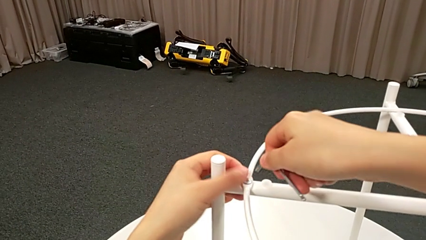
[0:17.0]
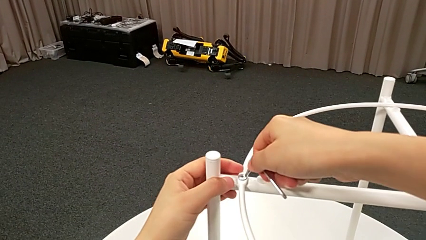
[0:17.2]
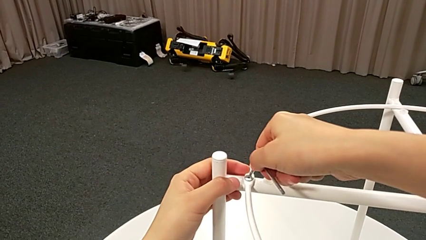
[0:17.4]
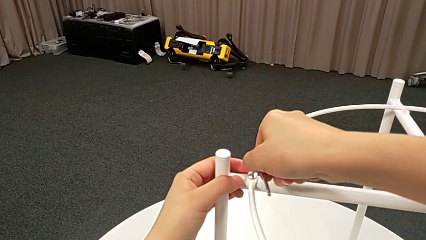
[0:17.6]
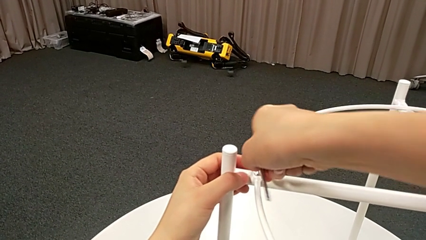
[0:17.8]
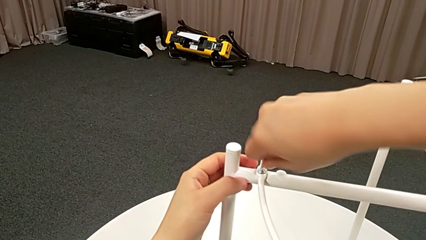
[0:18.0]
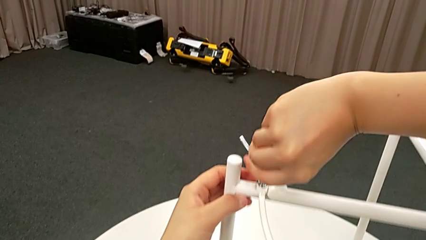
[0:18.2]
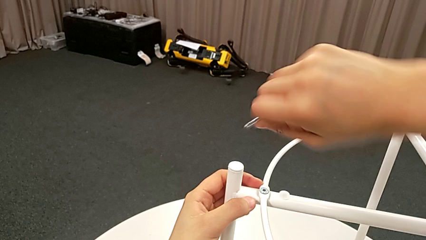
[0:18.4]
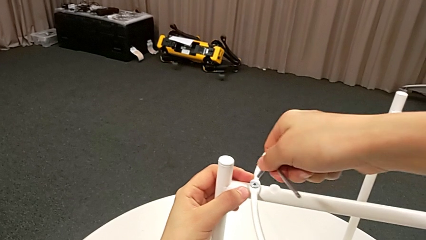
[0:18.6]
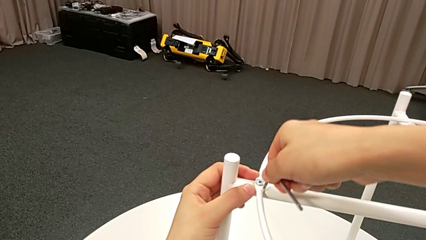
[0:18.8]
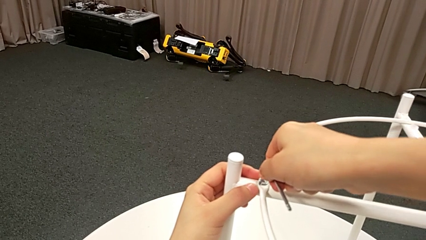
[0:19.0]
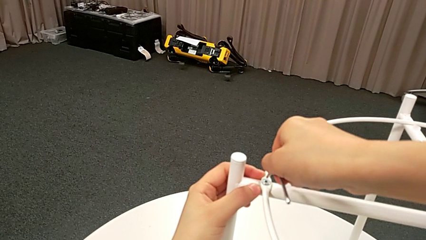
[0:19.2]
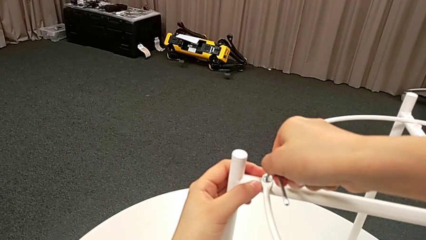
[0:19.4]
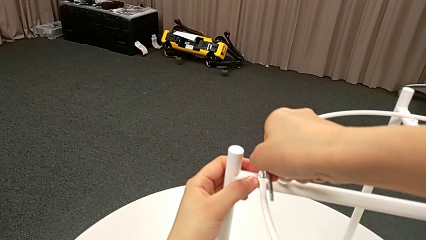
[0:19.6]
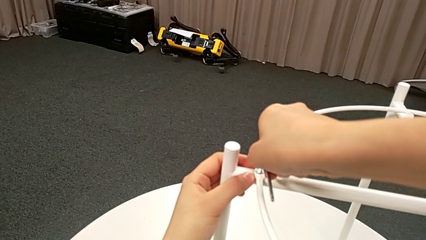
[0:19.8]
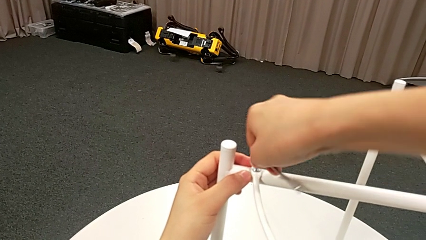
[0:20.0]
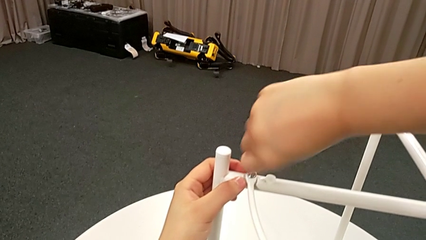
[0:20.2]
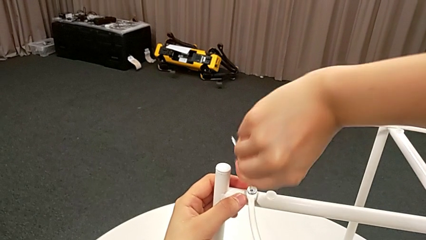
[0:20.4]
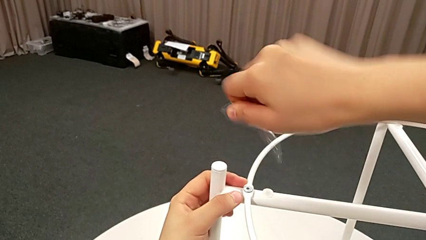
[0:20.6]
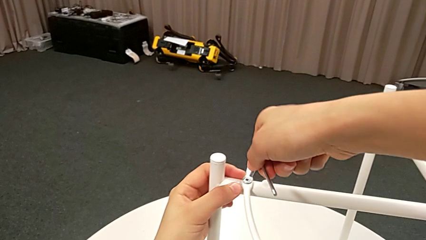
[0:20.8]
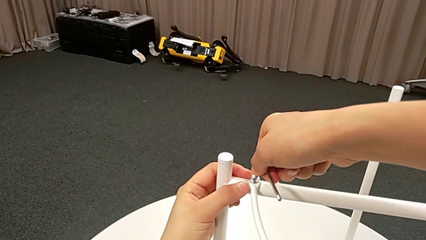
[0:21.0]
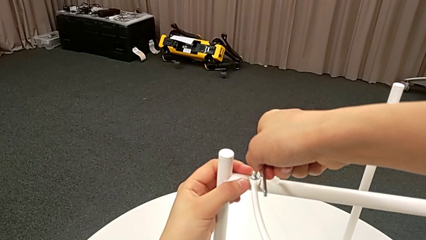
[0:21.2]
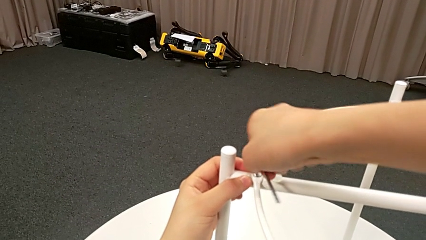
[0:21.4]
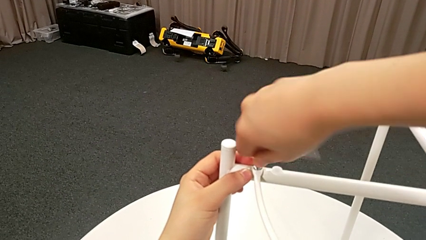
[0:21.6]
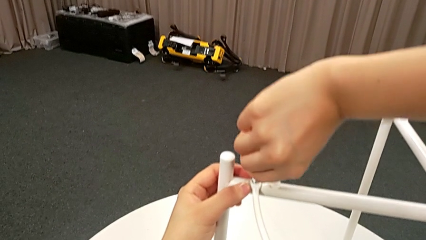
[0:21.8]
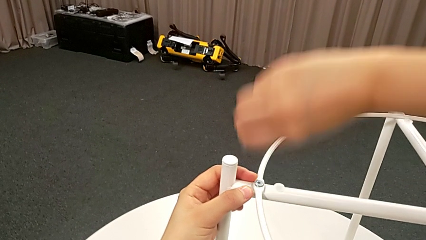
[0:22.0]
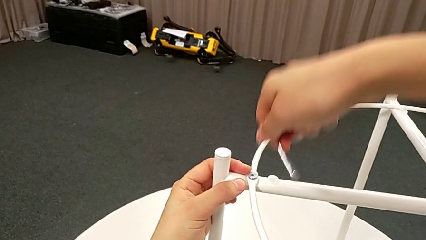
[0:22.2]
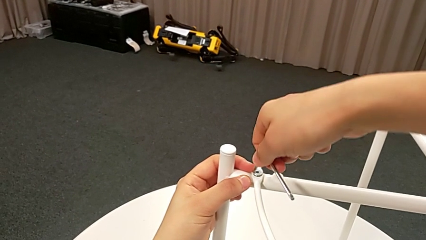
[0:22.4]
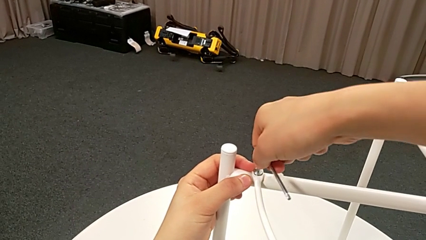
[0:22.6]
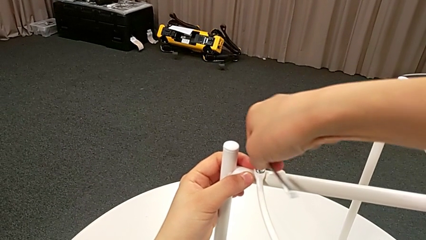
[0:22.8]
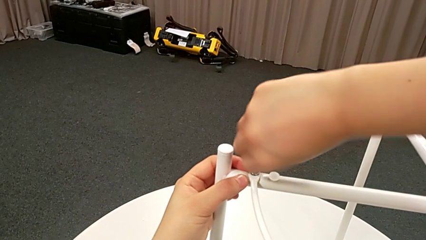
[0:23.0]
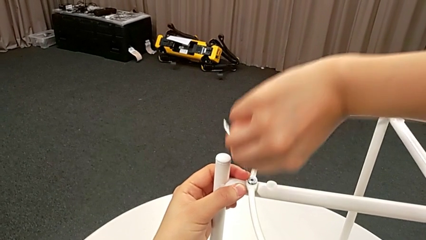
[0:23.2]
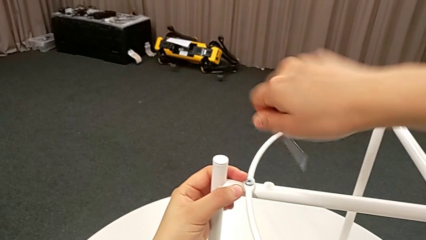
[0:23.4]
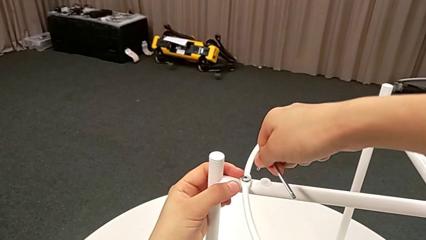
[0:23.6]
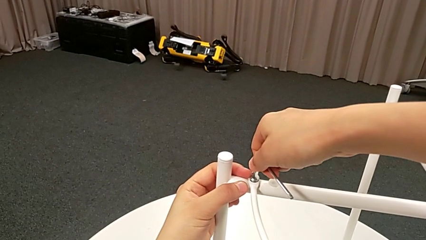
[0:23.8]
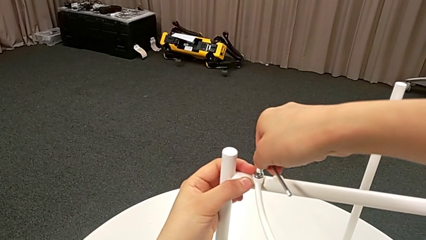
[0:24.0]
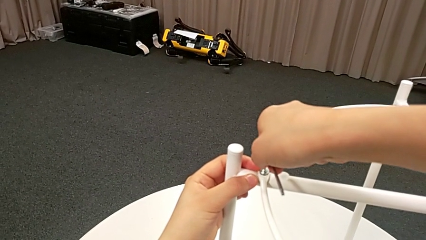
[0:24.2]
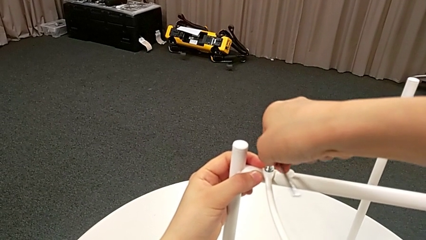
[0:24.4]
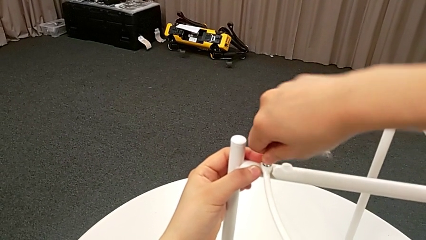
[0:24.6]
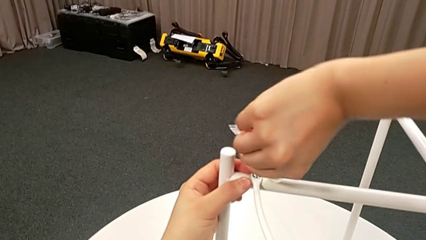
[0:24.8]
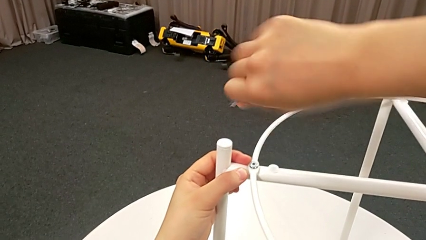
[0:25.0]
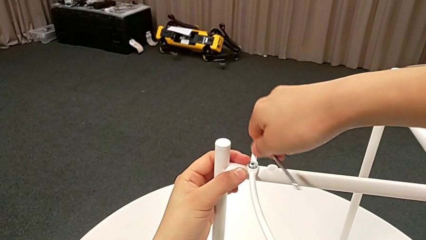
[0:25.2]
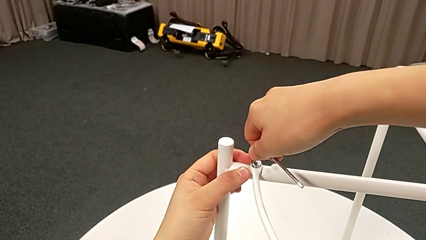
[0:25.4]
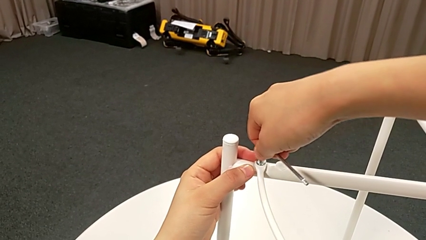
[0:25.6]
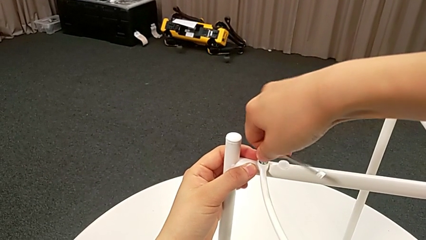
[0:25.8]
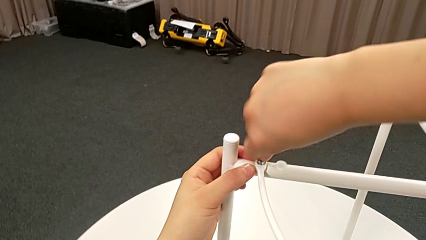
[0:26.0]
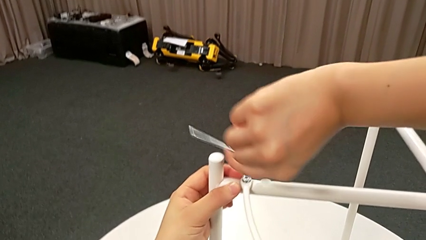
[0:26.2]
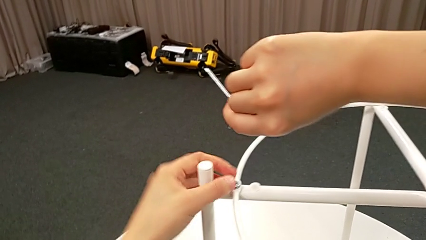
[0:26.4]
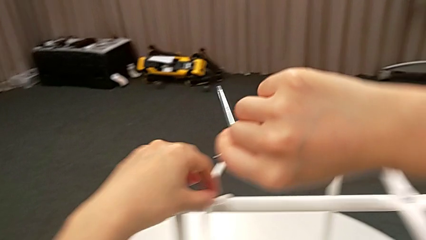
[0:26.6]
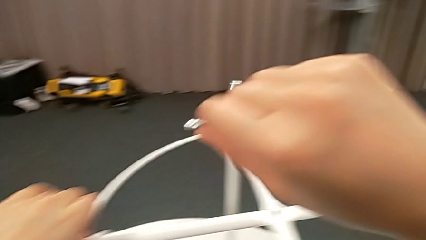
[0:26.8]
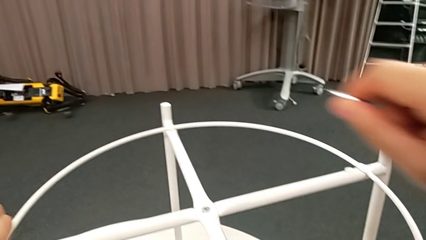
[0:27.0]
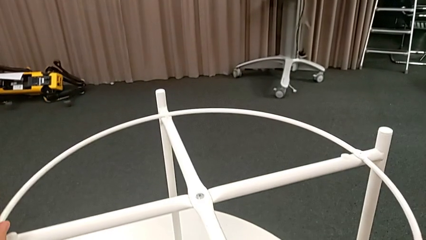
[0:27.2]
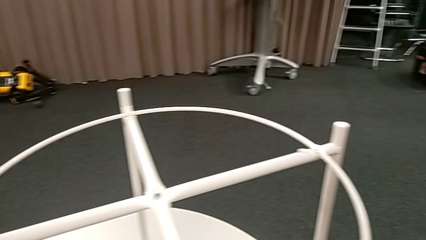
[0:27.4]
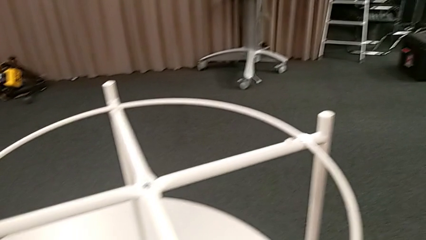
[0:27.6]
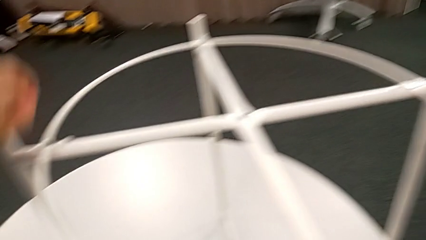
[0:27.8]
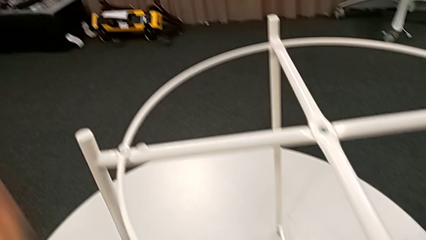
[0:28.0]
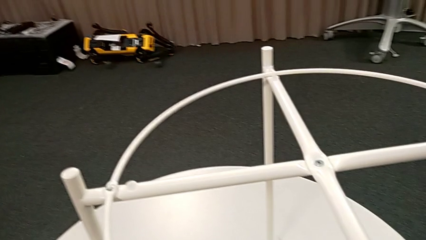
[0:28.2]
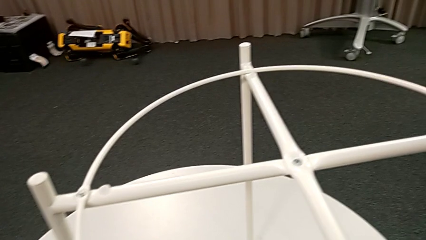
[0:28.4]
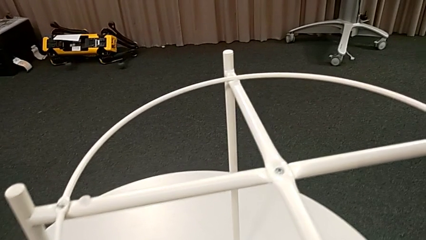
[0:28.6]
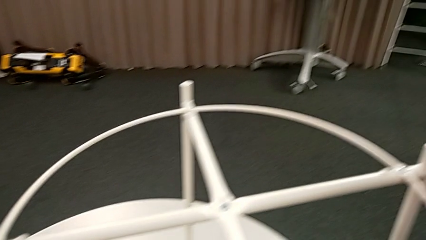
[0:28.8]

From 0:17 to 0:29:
The camera wearer is unscrewing the first hex socket head. They keep unscrewing the hex socket head, withdraw the Allen wrench, unscrew the hex socket head, disassemble it and place it.

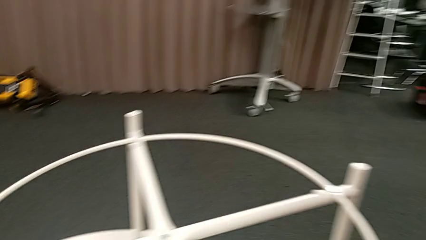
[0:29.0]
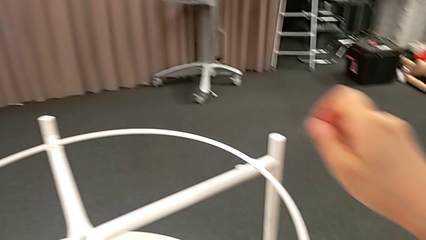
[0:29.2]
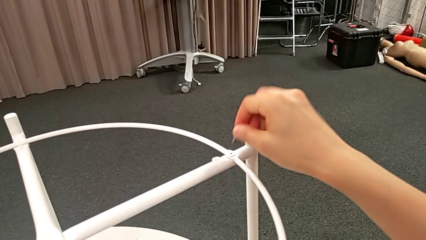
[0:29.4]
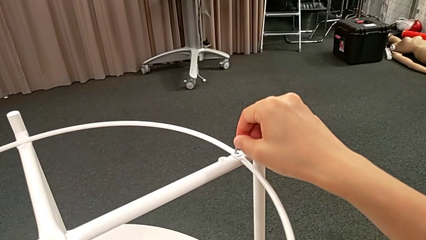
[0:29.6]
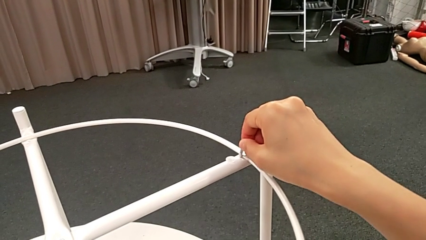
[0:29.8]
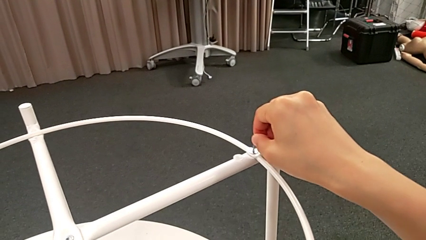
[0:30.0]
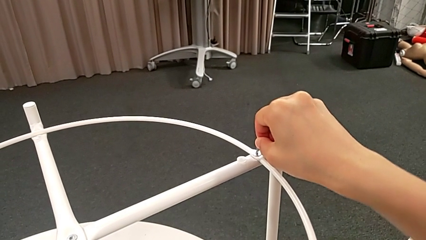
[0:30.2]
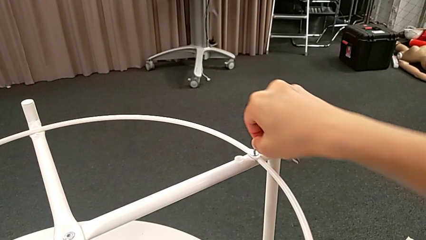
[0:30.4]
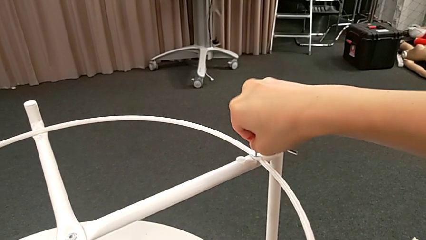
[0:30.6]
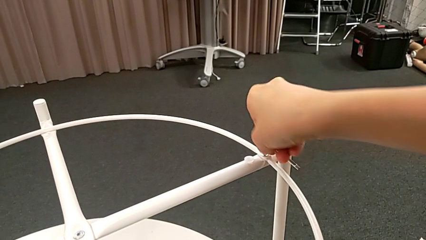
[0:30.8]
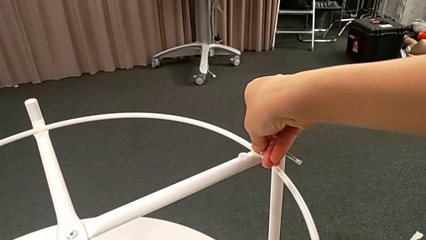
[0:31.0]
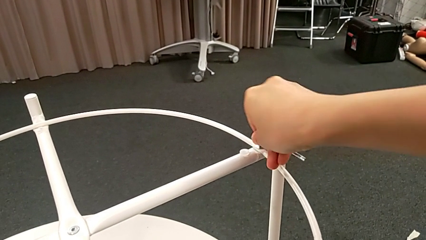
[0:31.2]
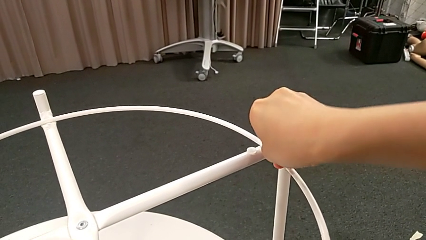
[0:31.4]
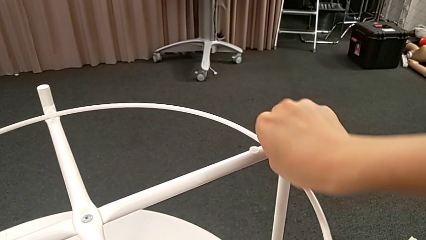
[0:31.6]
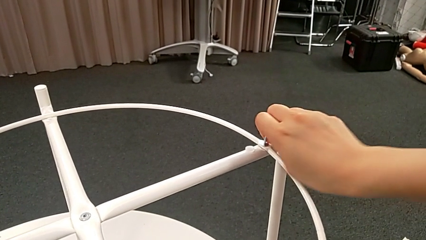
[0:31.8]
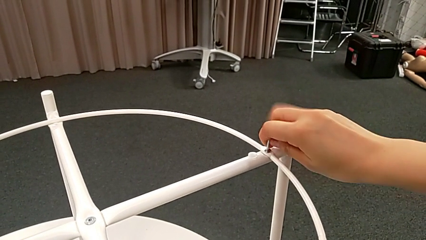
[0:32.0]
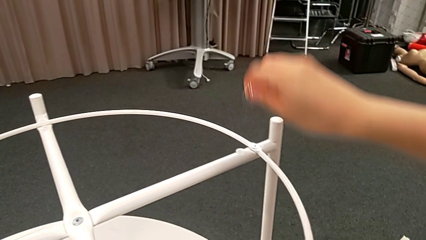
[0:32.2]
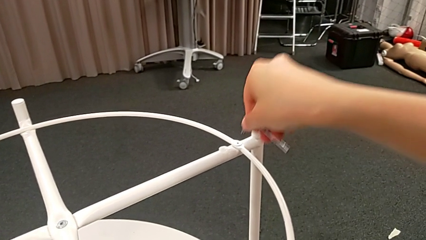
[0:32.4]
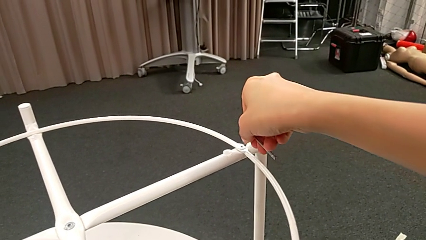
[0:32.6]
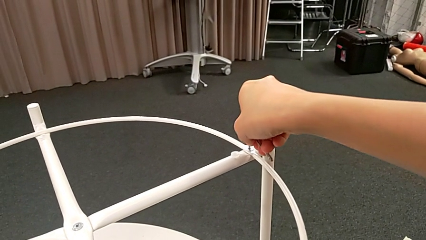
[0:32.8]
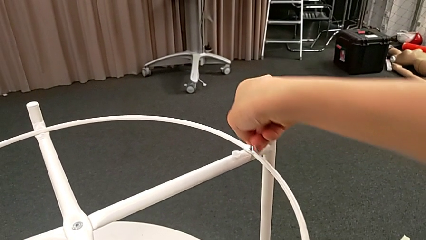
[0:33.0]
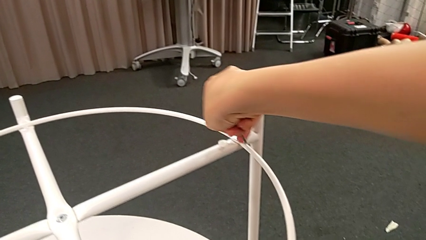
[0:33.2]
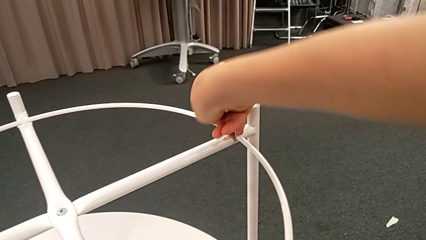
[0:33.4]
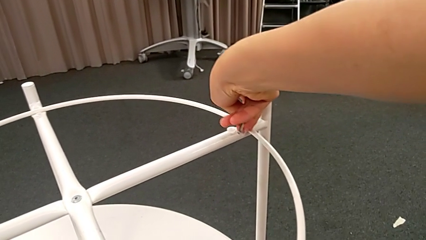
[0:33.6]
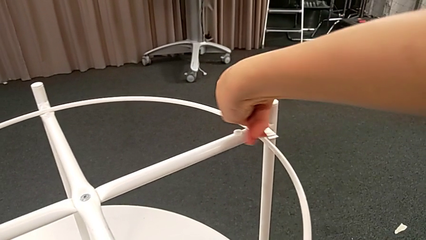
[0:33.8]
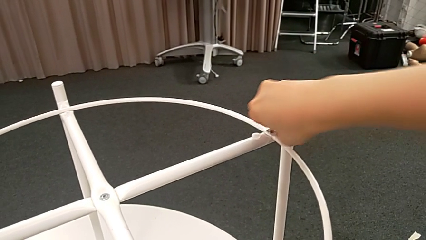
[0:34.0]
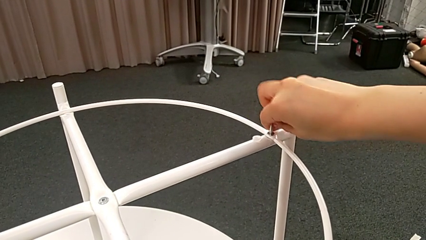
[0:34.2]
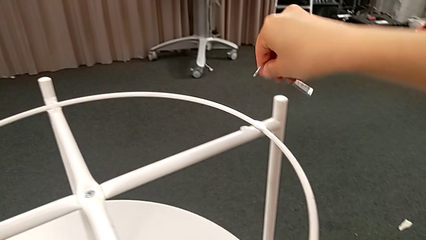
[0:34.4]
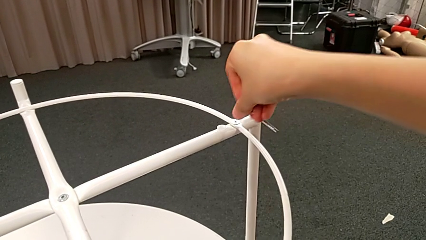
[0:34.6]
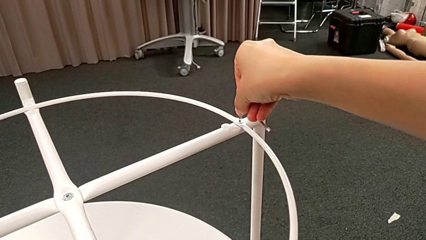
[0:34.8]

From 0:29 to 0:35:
The camera wearer is unscrewing the second hex socket head. They insert the Allen wrench and begin to unscrew the hex socket head.
